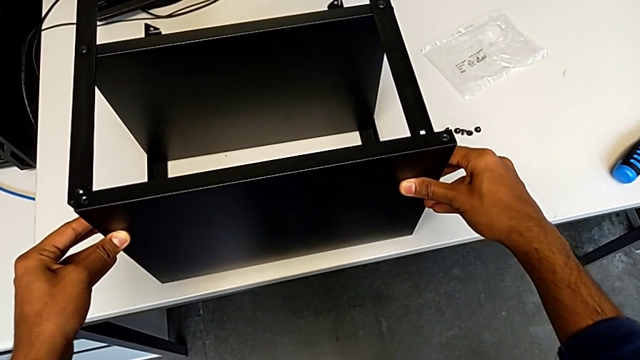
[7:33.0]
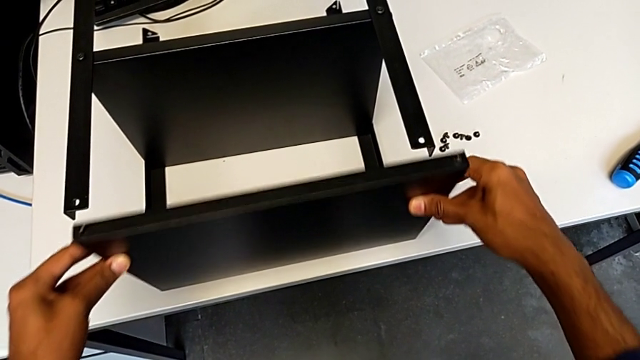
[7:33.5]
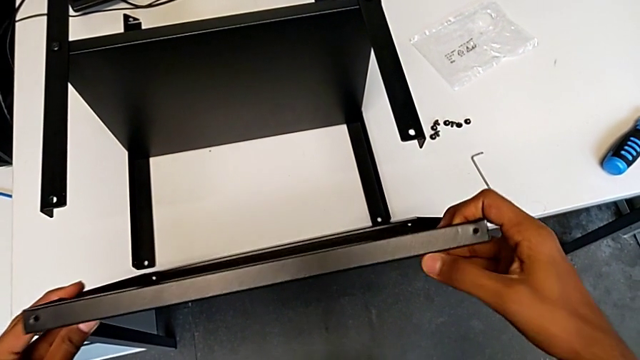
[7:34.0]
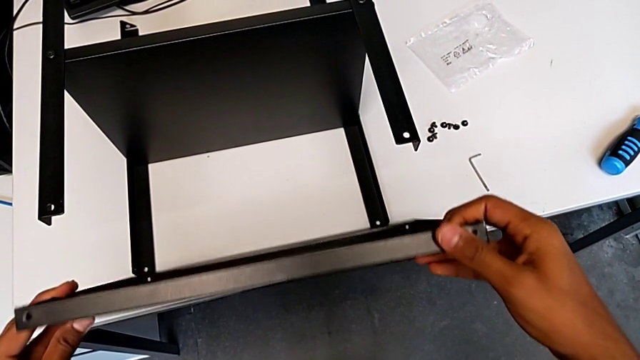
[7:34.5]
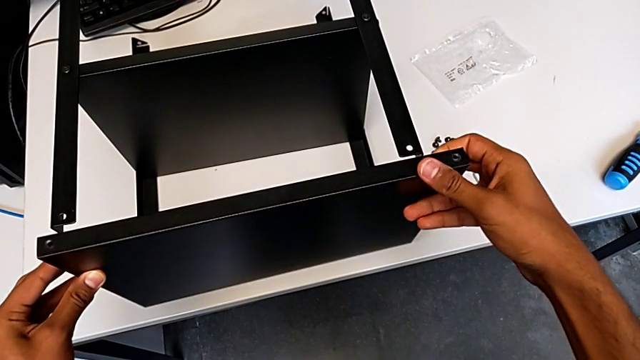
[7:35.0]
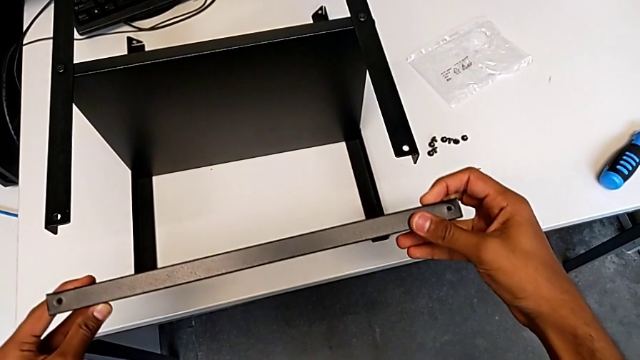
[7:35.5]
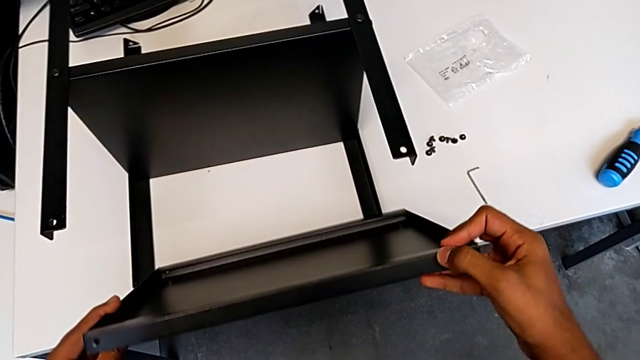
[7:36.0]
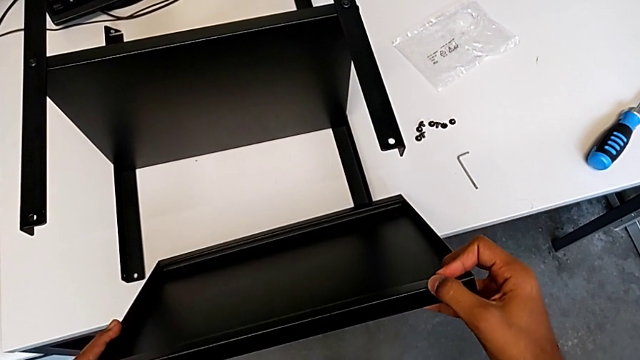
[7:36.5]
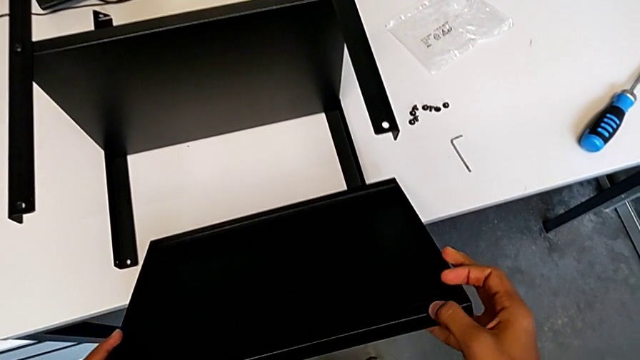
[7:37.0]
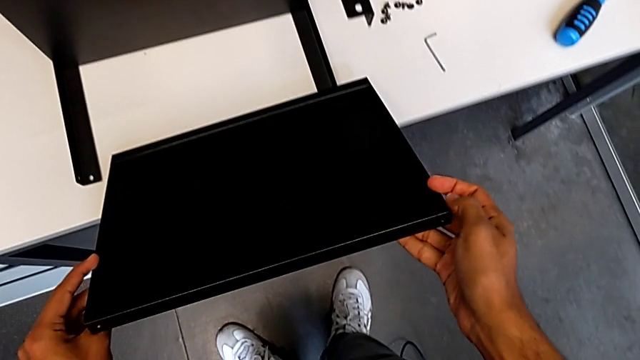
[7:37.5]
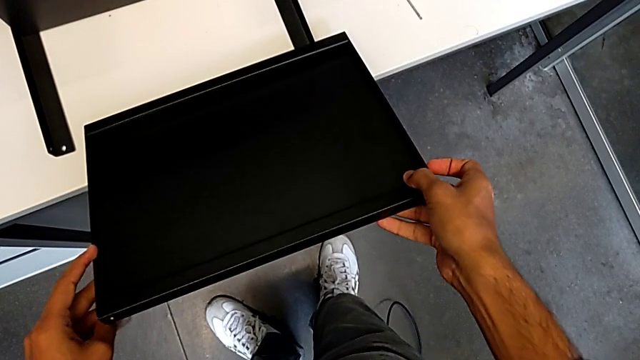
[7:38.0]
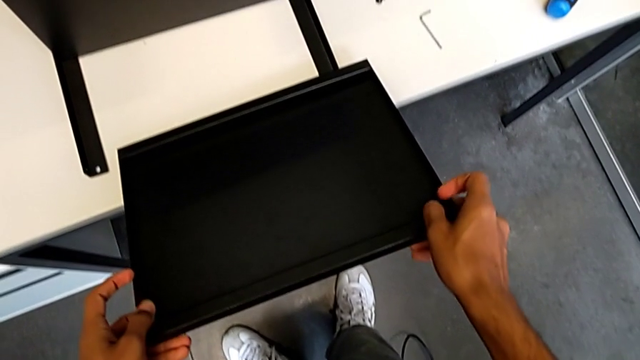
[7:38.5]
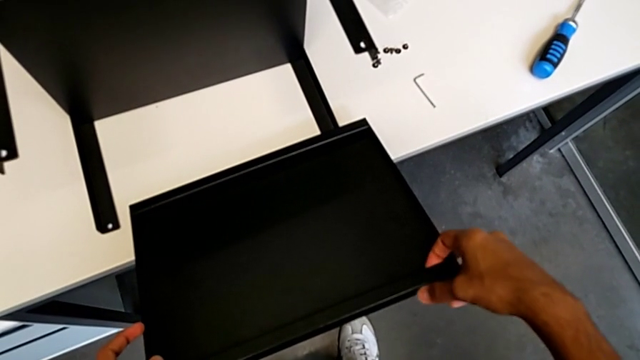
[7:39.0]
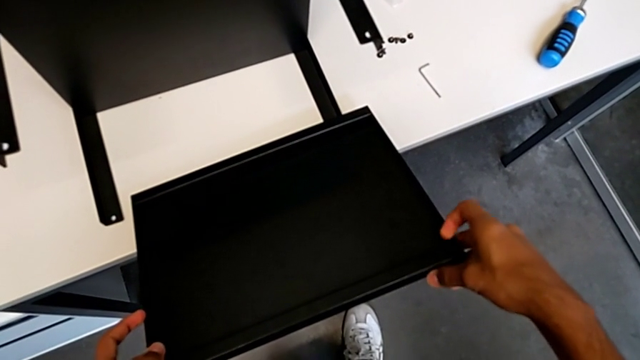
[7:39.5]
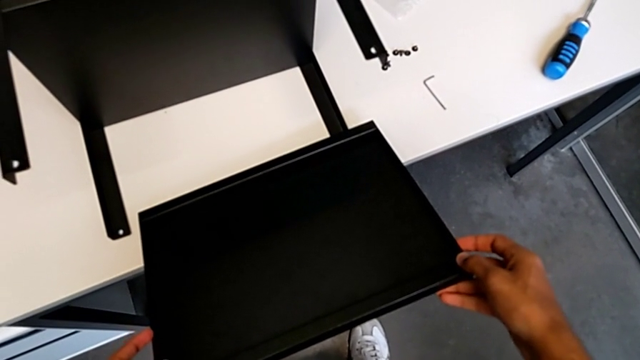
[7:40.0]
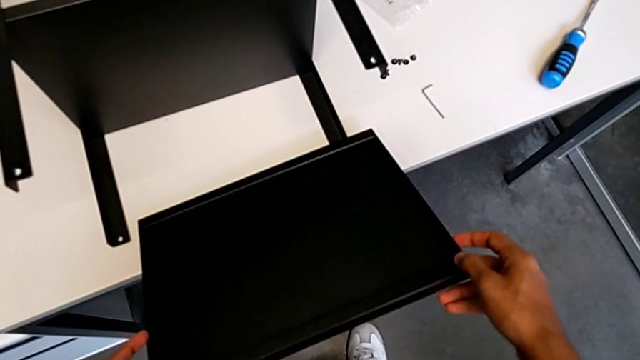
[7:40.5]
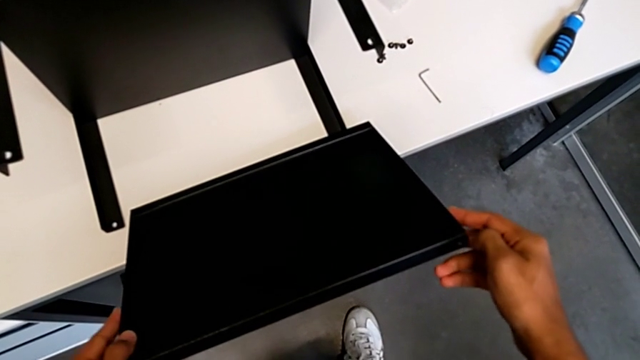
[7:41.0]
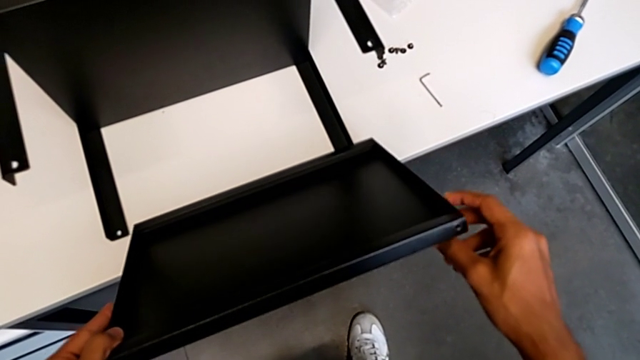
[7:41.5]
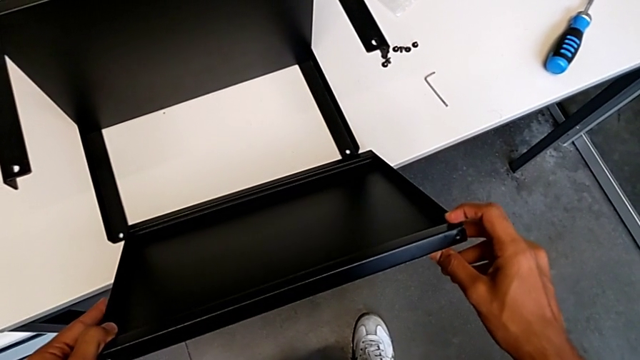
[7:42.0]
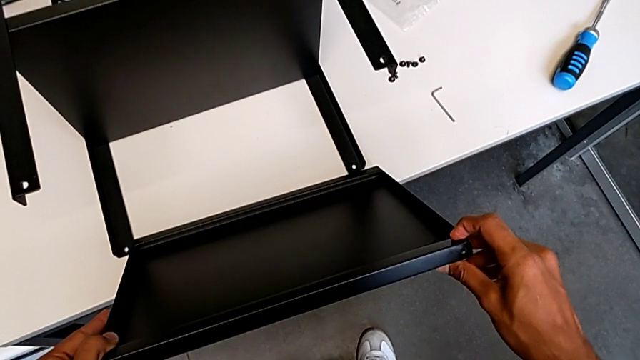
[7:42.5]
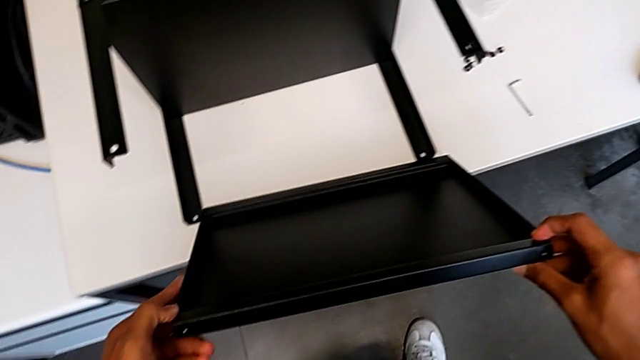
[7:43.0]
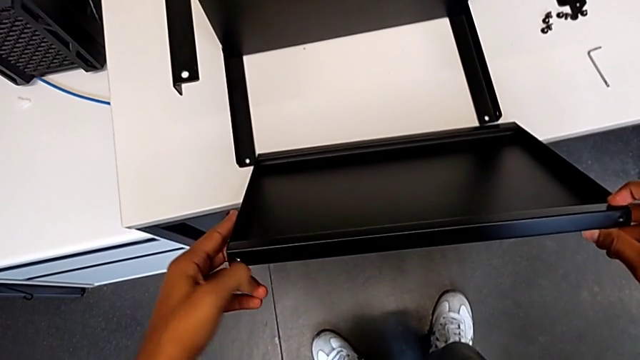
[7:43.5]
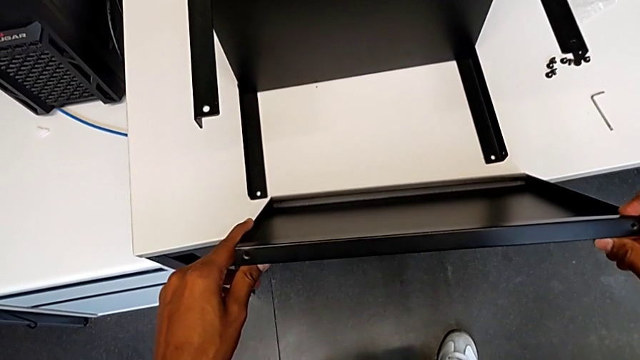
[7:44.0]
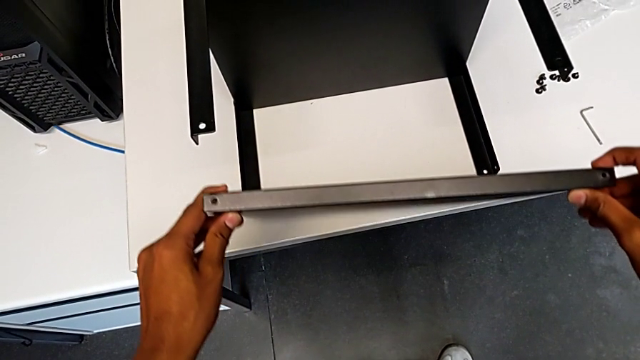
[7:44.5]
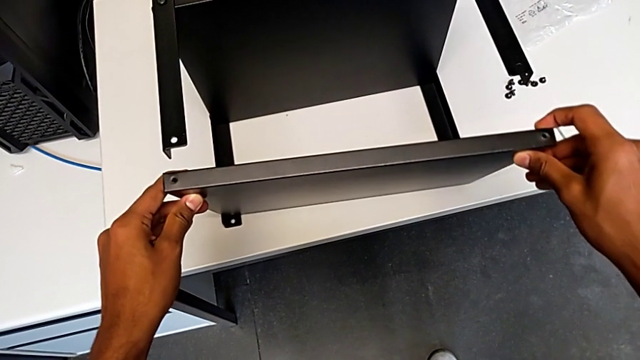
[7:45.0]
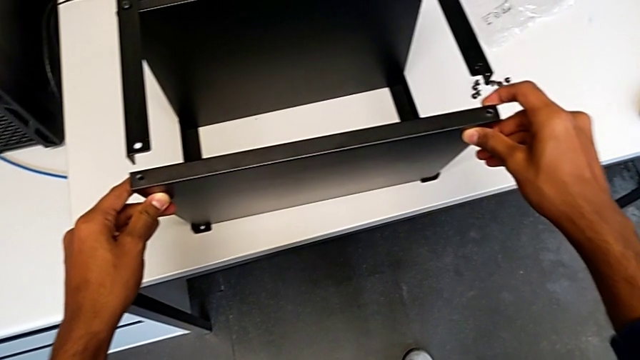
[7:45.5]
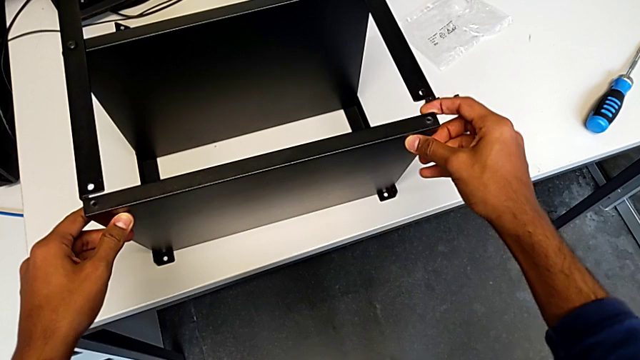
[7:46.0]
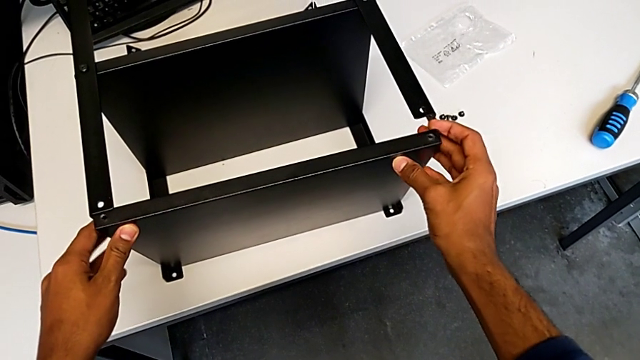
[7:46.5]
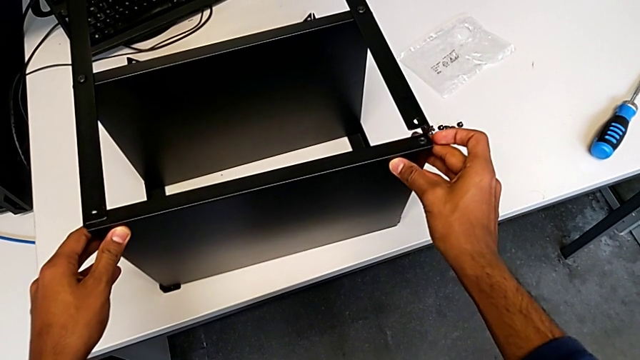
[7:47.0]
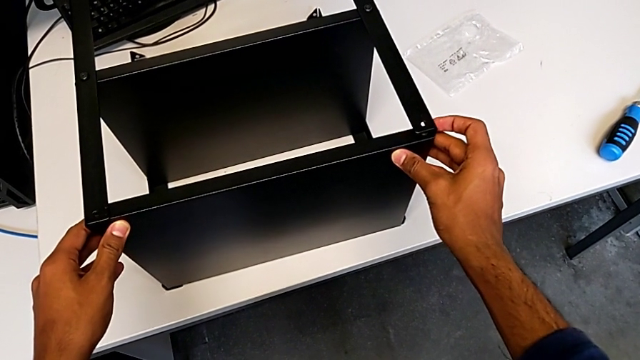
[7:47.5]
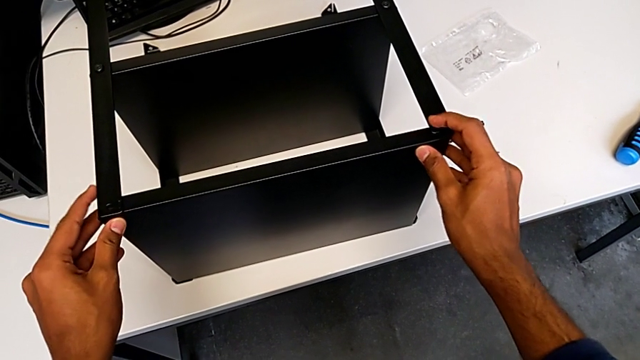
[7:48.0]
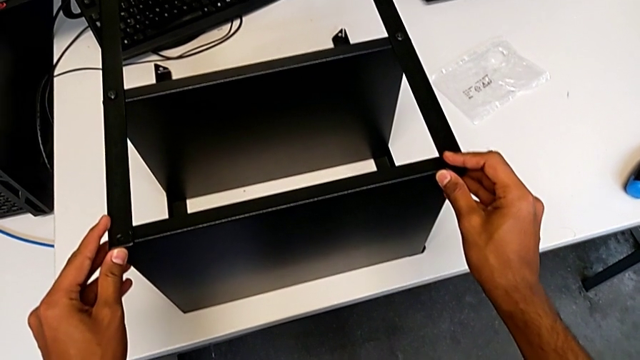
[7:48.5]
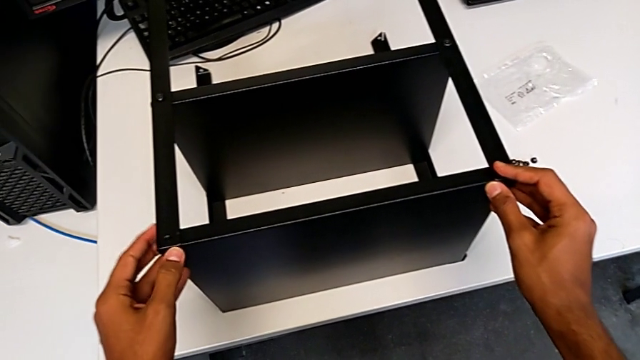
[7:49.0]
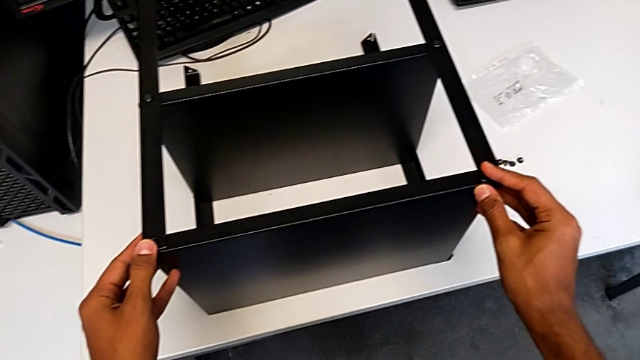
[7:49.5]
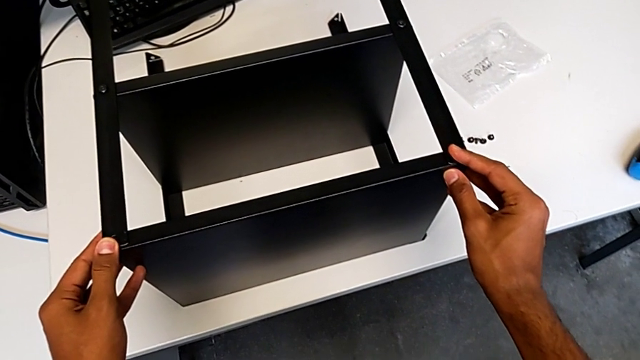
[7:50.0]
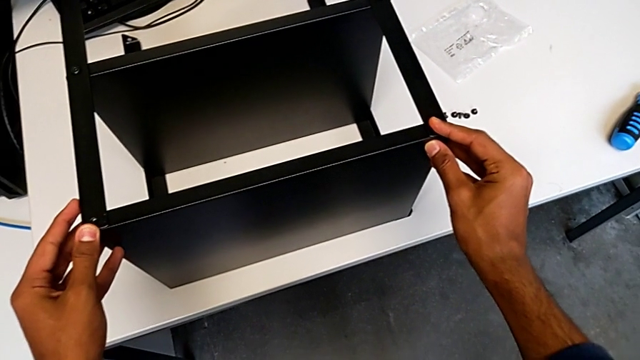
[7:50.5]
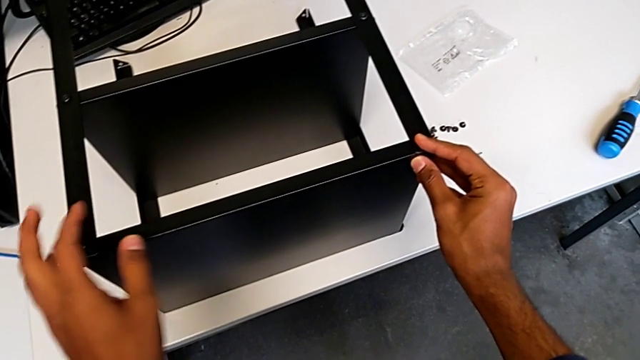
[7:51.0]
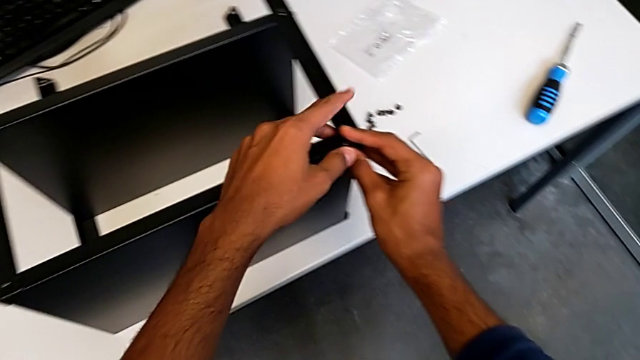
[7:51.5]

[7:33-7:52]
The camera wearer is placing the top table between the legs. They keep inserting the top tray.

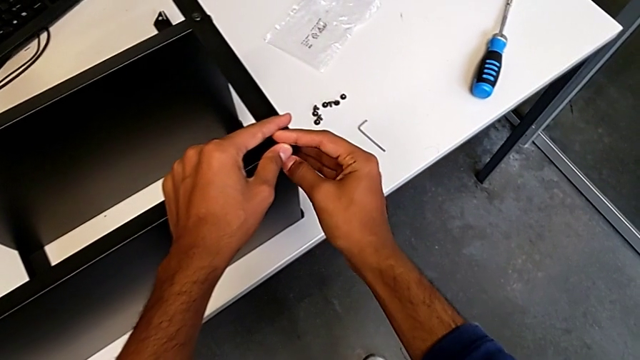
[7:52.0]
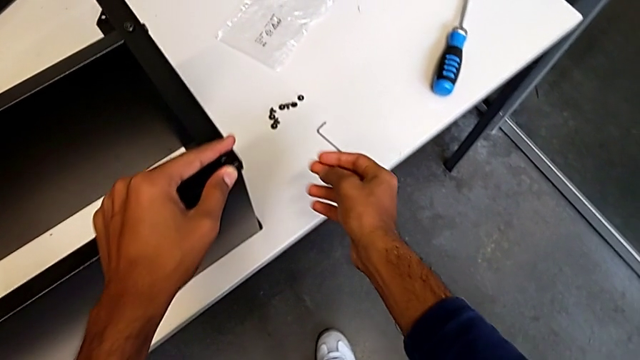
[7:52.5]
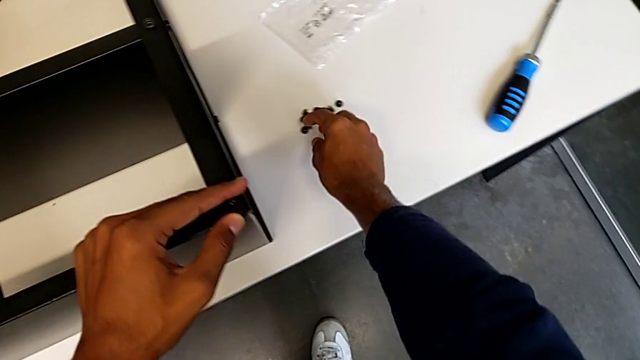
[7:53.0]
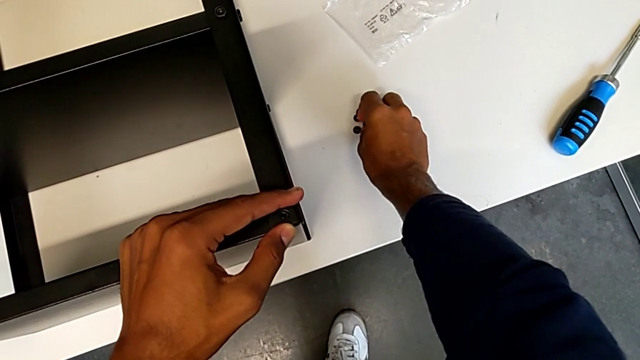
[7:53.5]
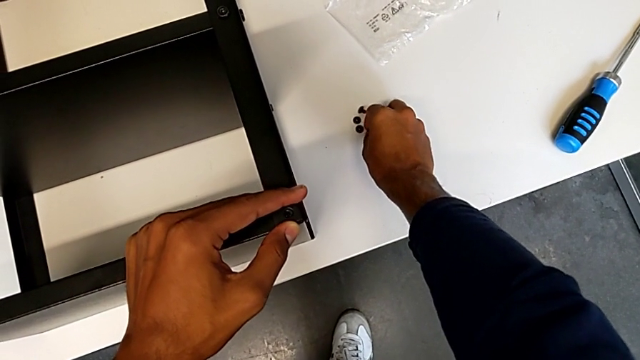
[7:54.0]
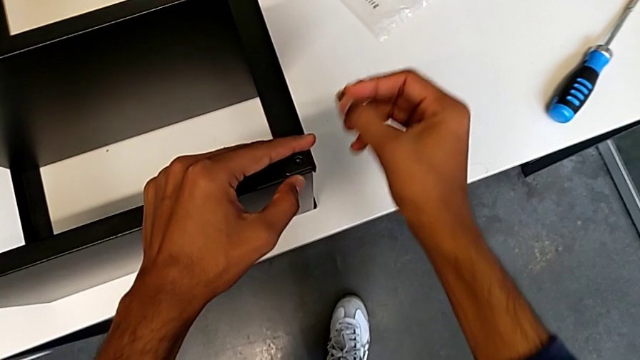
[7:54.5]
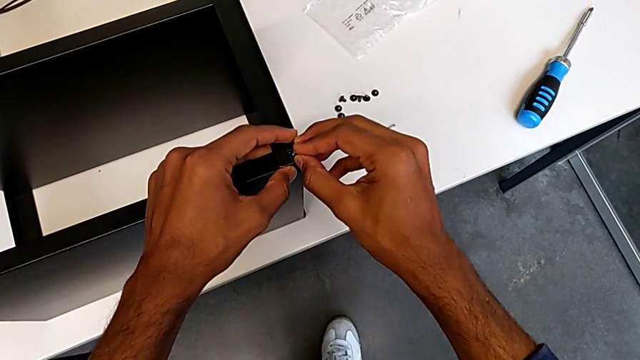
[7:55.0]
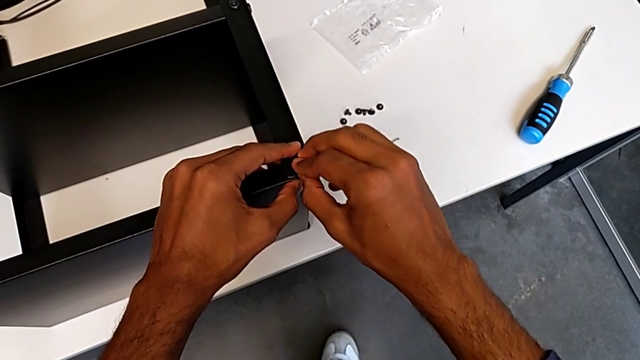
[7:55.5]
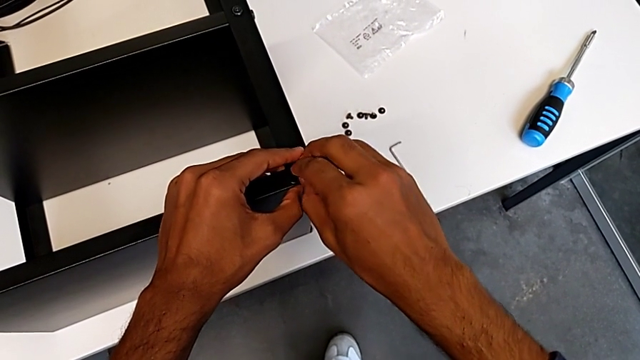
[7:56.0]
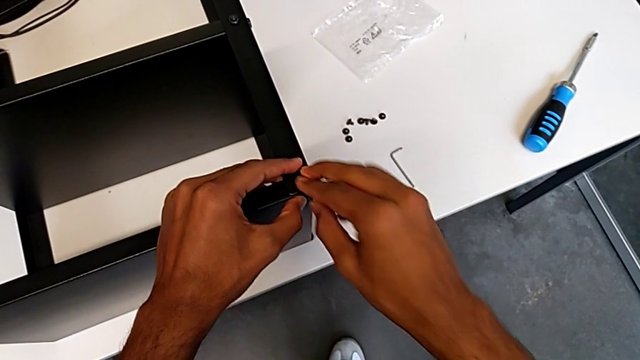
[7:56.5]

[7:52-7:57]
The camera wearer is screwing the table to the legs. They insert the ninth hex socket head.
